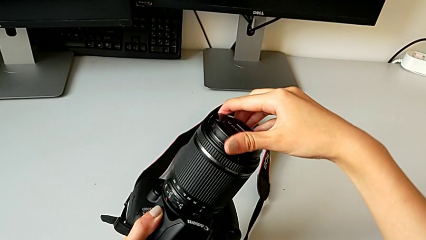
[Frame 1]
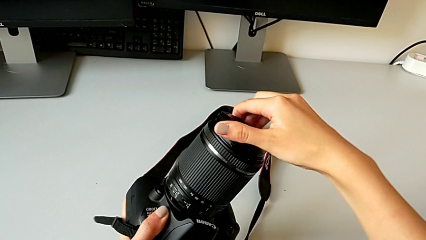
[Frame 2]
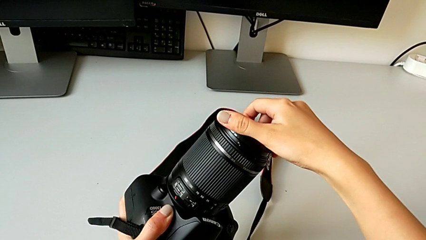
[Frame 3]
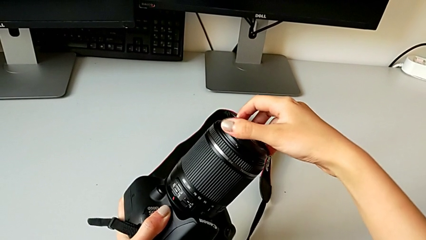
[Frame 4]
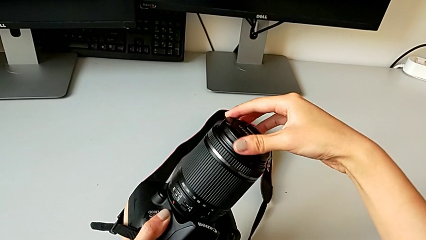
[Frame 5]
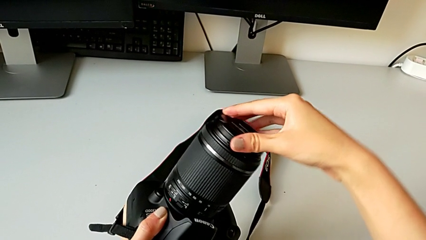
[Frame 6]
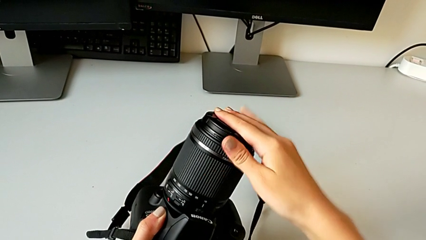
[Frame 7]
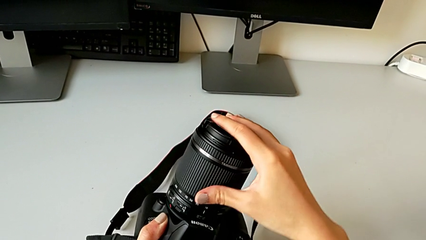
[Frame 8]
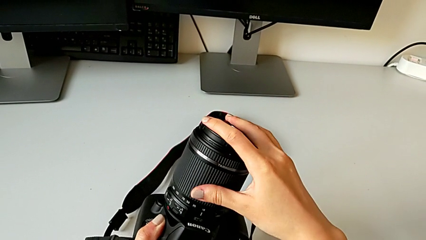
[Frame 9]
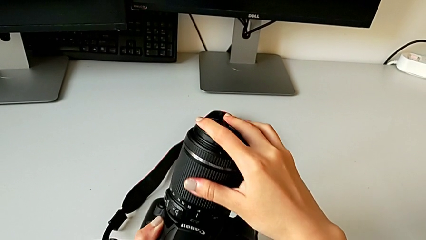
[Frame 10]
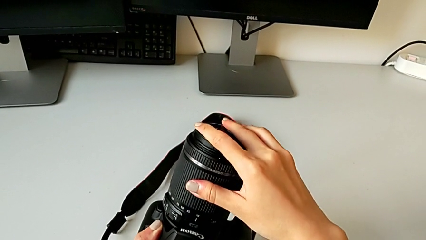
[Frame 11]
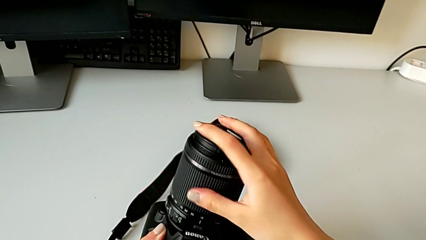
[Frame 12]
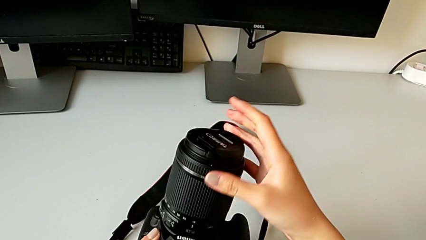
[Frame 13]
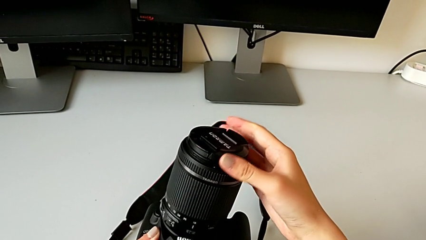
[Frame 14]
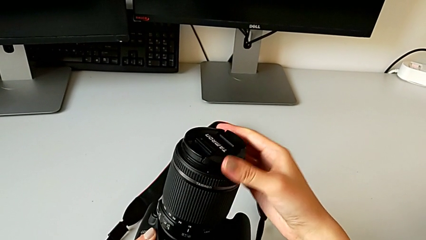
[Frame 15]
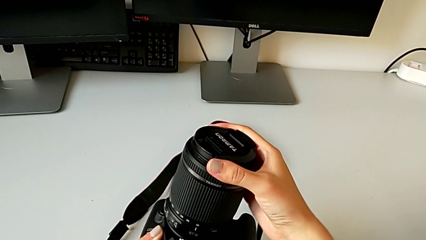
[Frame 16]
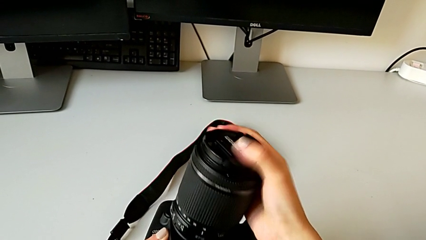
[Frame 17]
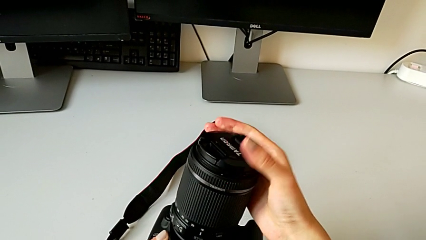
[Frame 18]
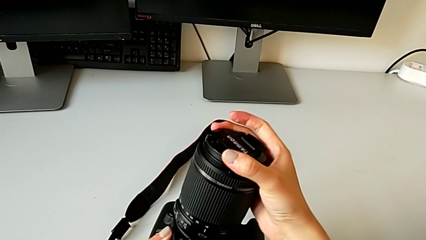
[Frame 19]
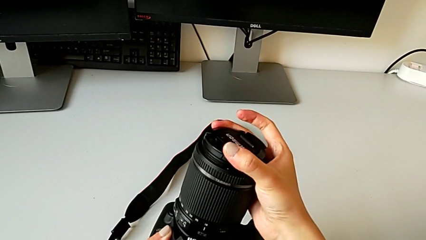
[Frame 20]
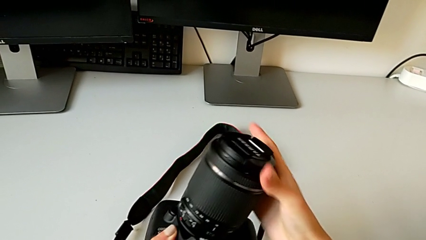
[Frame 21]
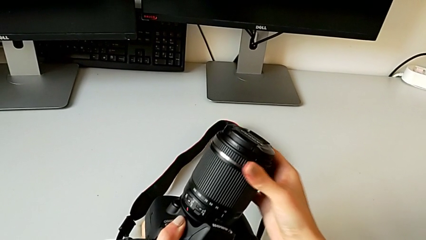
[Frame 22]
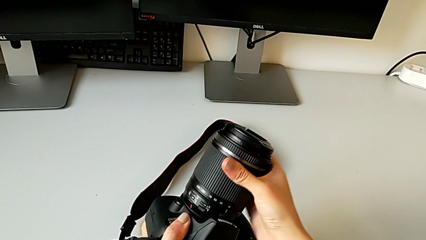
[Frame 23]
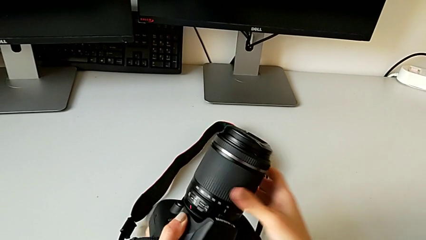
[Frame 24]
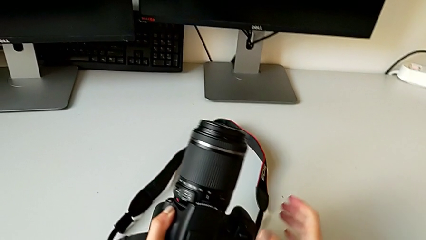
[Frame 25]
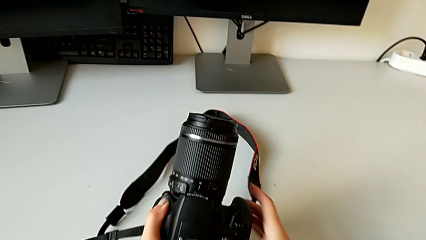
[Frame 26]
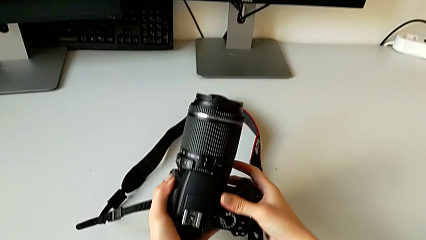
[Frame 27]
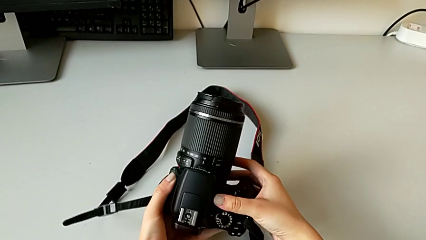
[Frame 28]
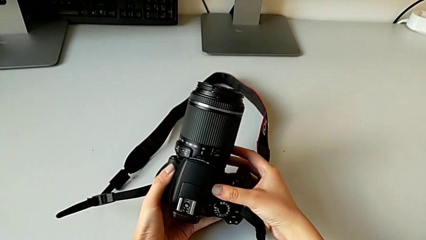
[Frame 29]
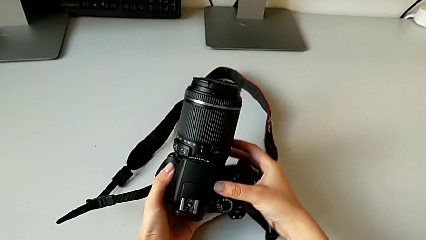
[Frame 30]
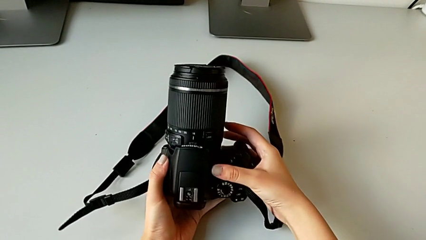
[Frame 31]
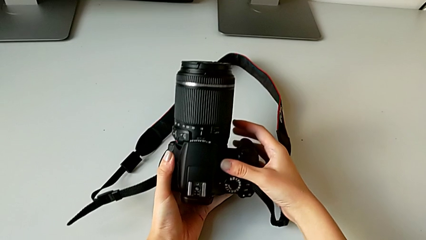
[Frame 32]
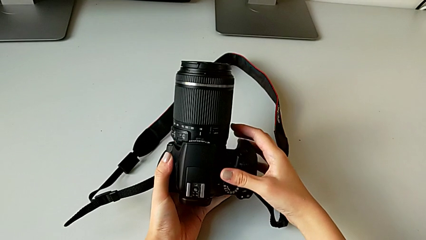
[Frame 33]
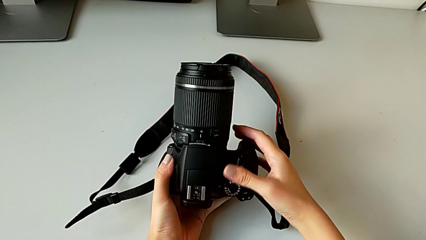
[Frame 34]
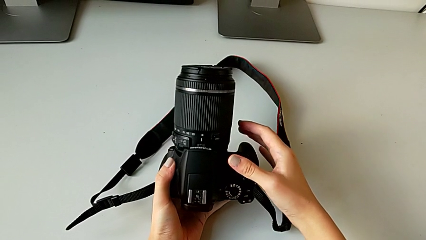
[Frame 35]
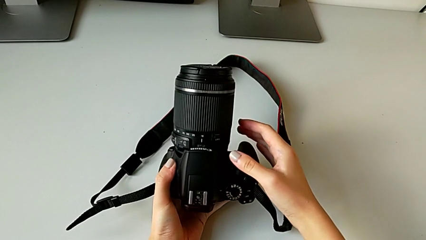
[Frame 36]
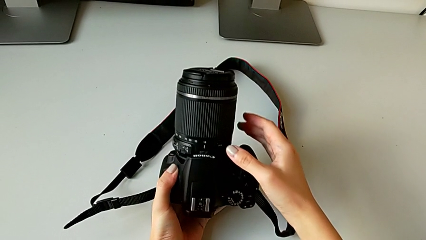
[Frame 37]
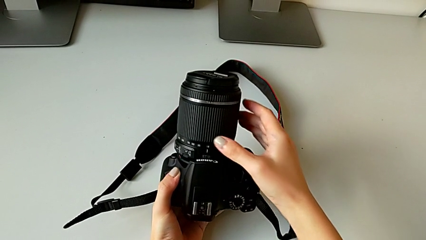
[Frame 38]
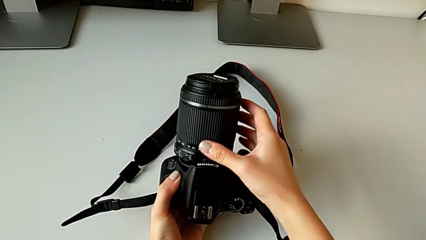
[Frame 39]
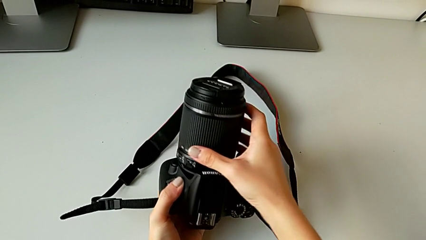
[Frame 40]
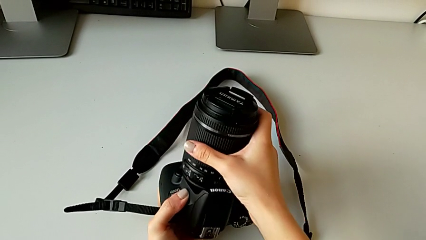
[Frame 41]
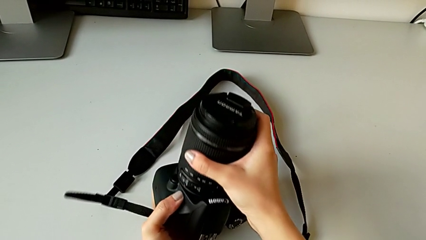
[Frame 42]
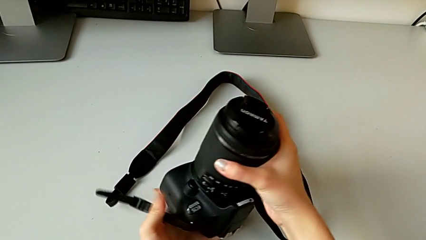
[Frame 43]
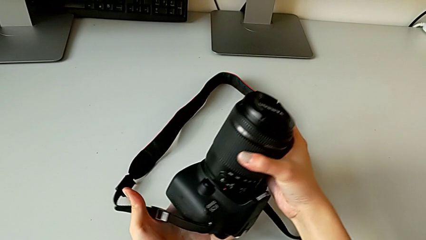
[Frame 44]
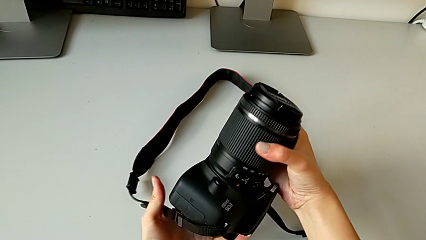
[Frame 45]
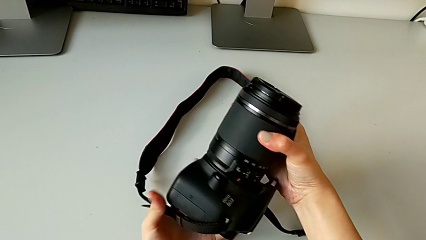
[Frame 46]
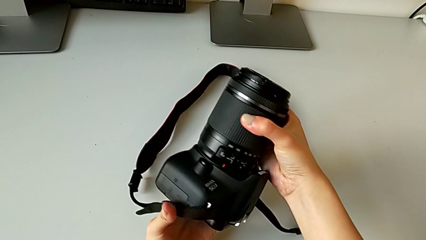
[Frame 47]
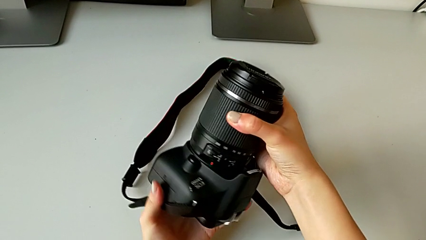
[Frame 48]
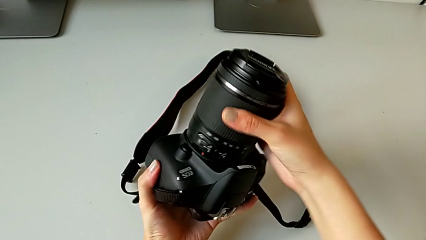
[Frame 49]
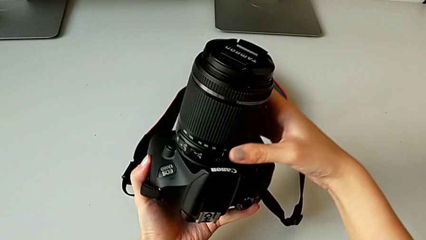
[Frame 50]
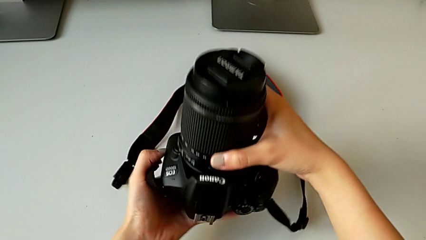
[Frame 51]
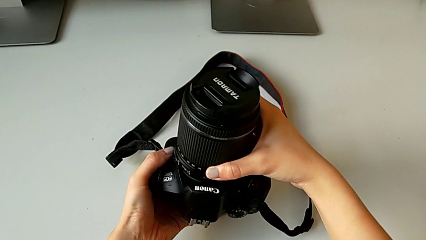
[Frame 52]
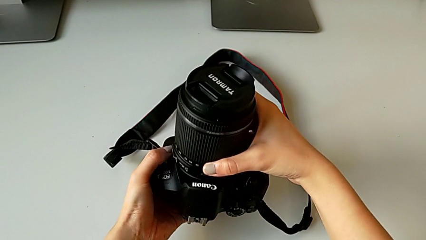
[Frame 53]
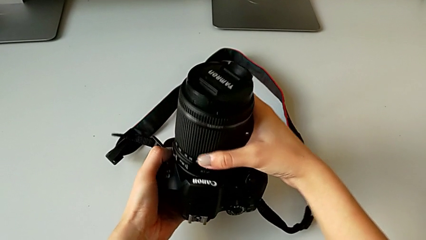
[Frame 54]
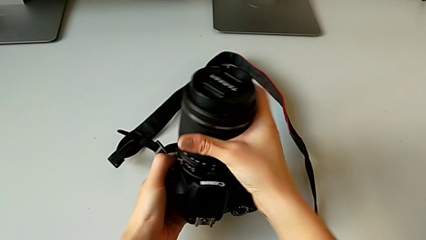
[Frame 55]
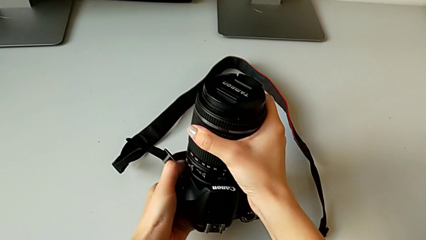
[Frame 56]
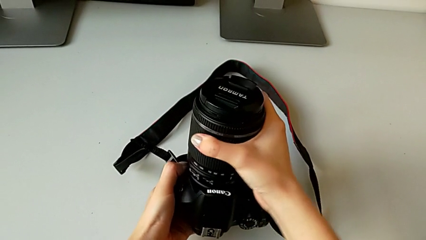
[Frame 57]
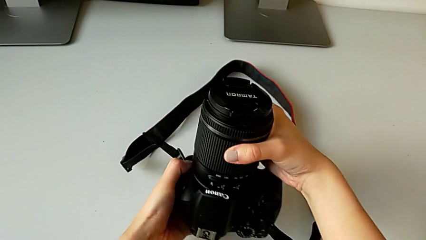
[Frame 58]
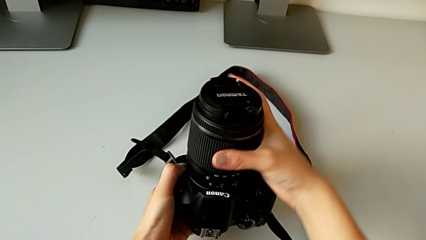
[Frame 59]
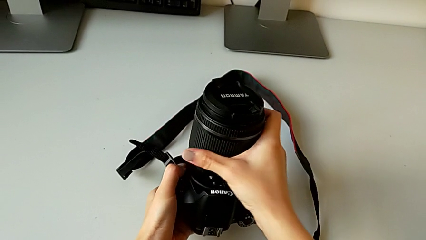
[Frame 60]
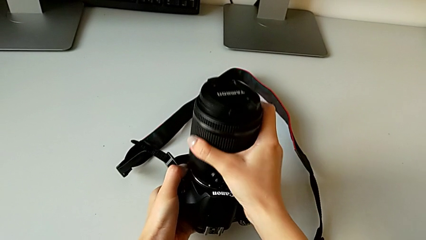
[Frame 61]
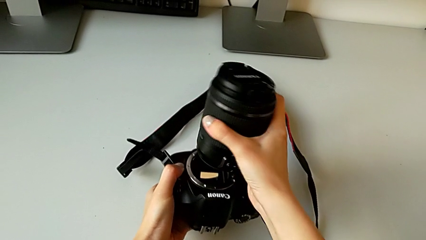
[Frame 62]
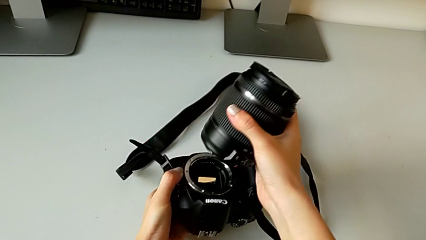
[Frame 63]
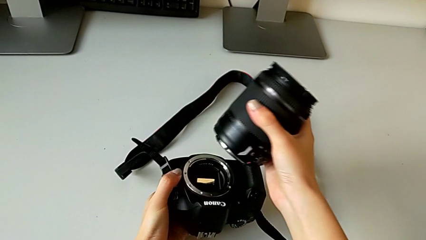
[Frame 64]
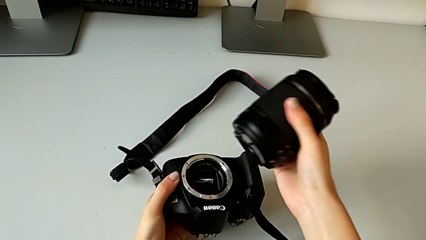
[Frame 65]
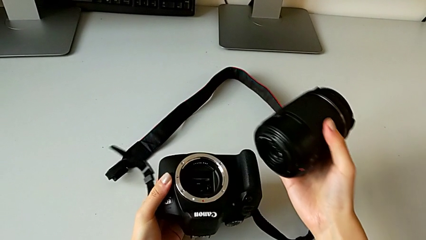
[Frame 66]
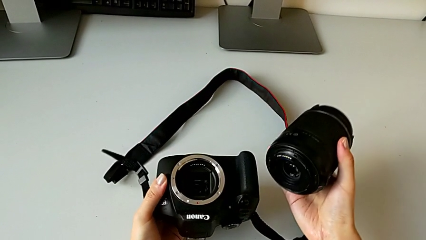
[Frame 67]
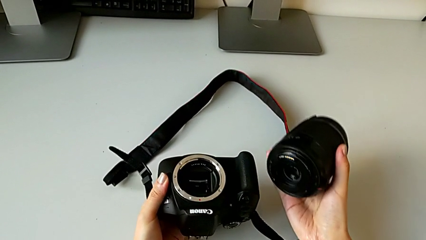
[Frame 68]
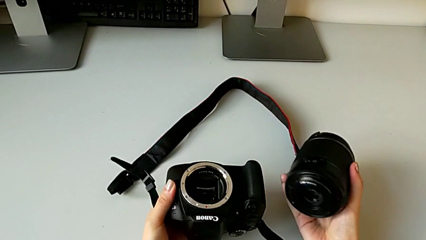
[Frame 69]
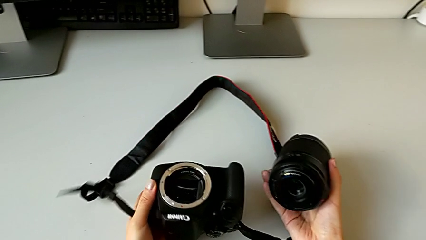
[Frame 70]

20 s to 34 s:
The camera wearer is disassembling the lens of the DSLR. They assemble the lens cover, hold the DSLR, grab the lens, inspect the DSLR, withdraw the lens and grab it.

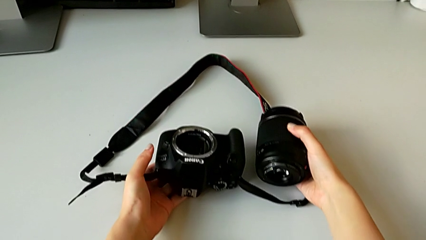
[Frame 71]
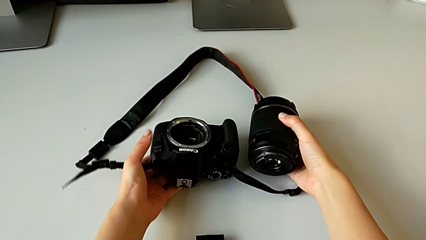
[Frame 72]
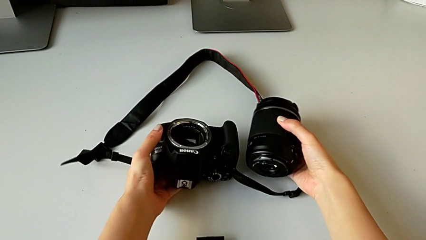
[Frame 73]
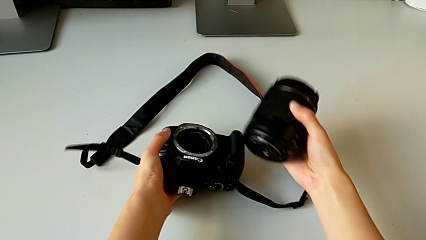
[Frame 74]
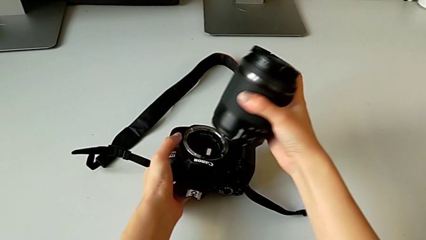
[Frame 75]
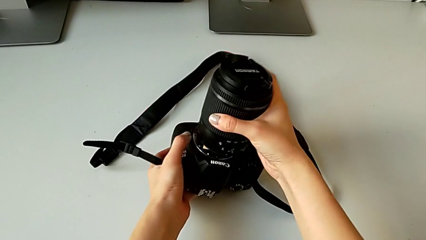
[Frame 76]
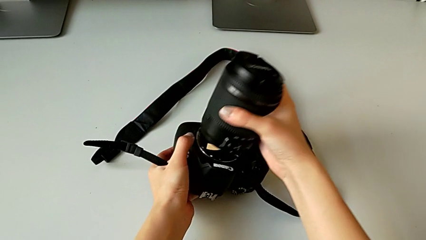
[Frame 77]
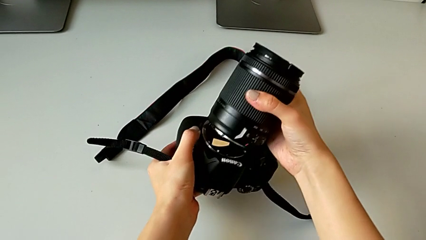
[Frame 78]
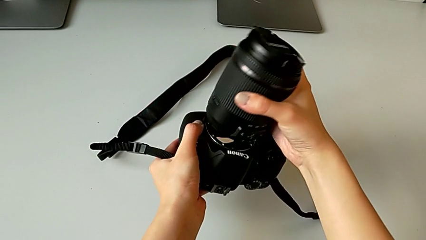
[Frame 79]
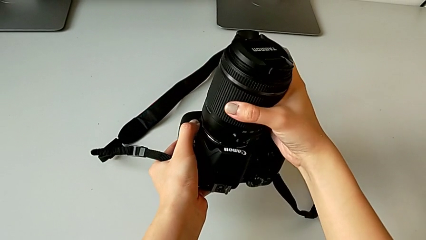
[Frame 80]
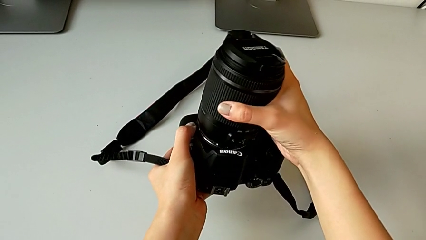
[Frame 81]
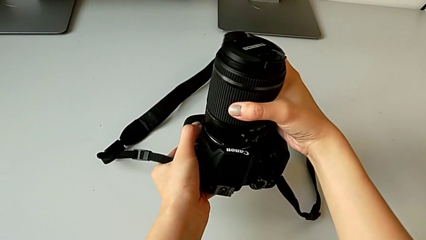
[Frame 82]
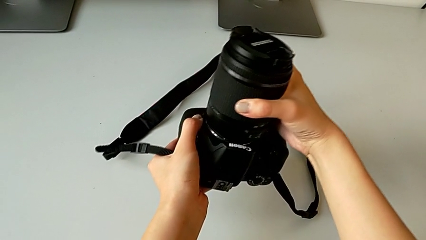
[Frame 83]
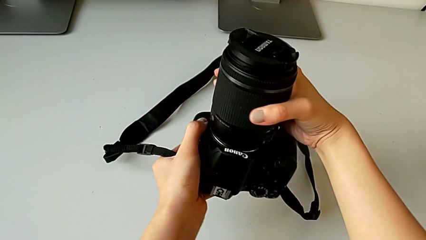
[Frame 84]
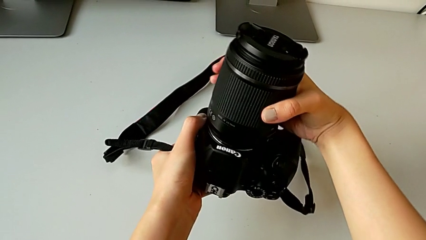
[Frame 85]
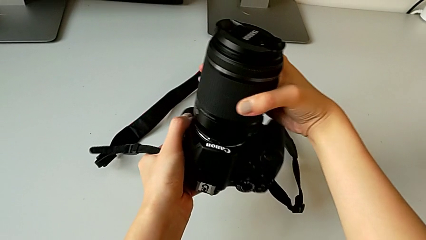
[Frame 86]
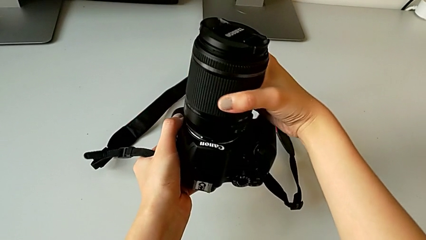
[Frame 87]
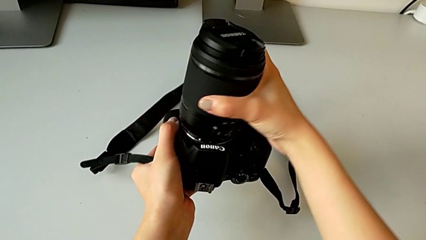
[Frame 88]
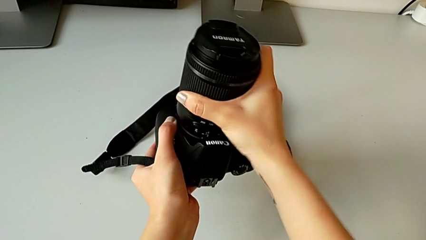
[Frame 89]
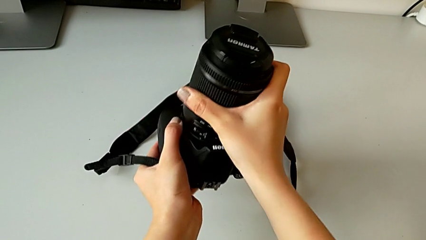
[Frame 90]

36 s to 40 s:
The camera wearer is attaching the lens to the DSLR. They insert the lens and assemble it.
